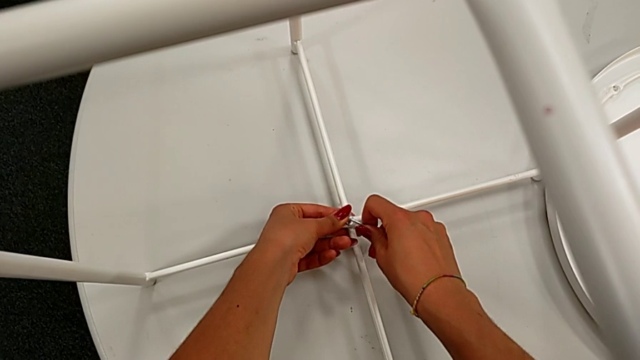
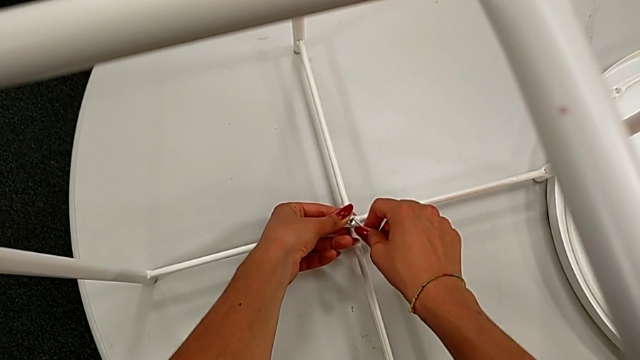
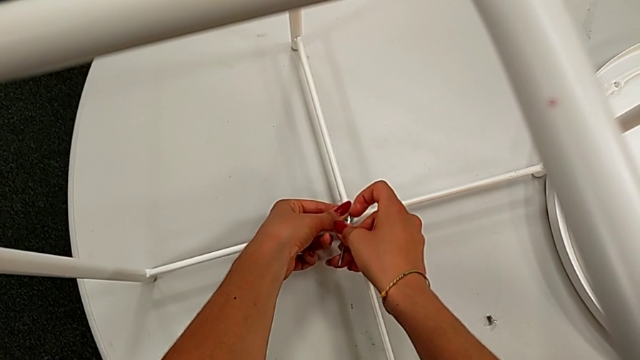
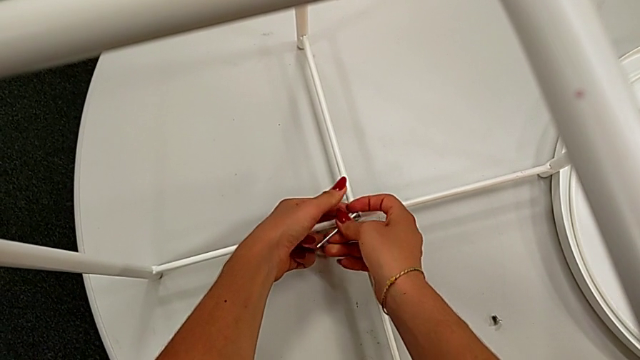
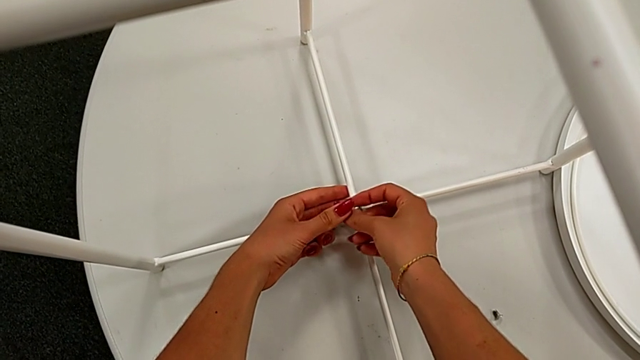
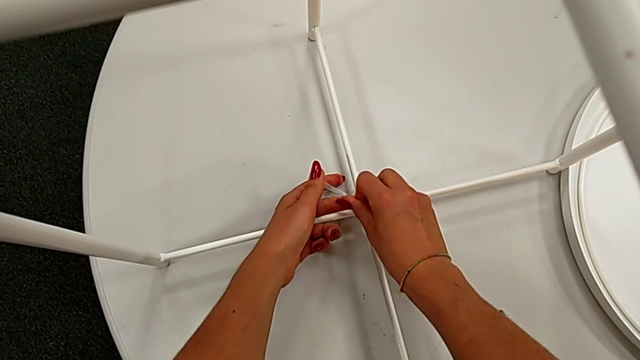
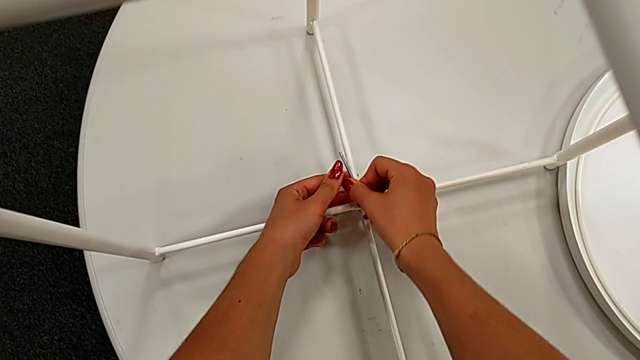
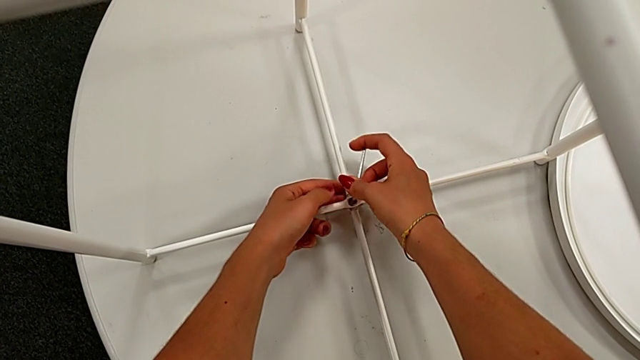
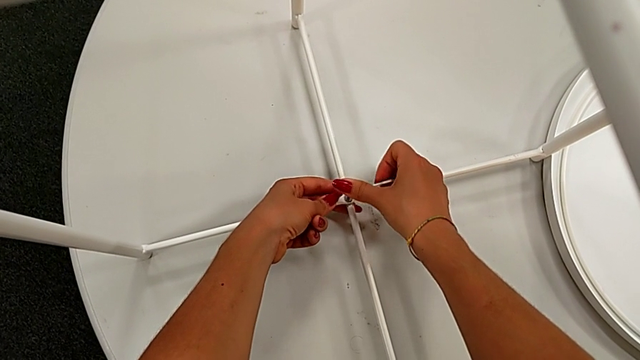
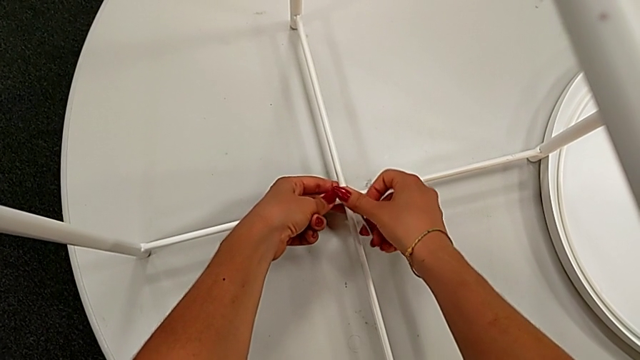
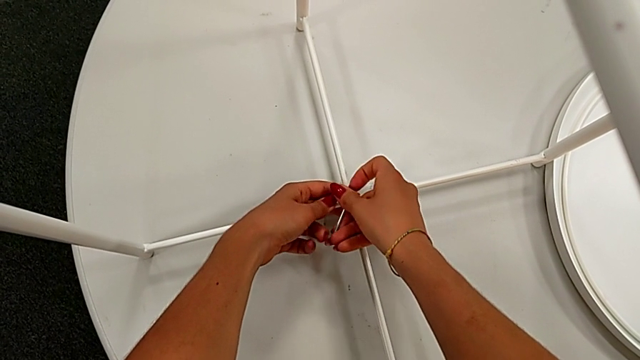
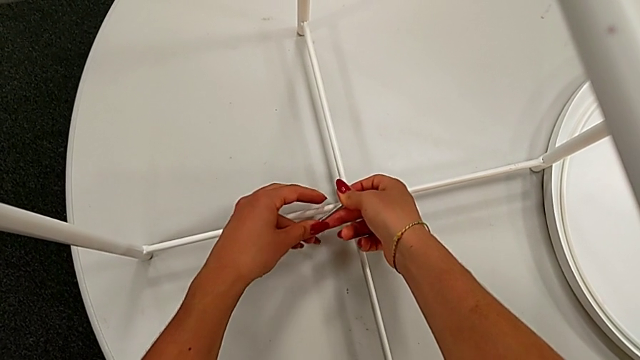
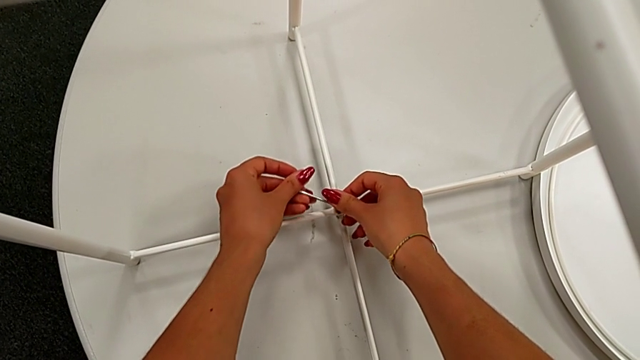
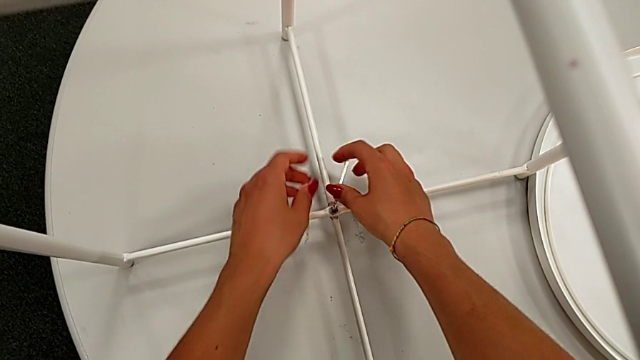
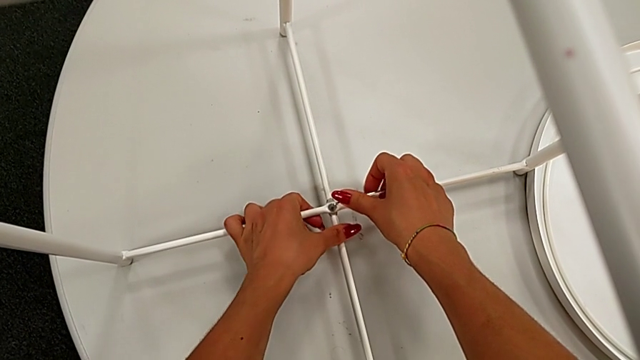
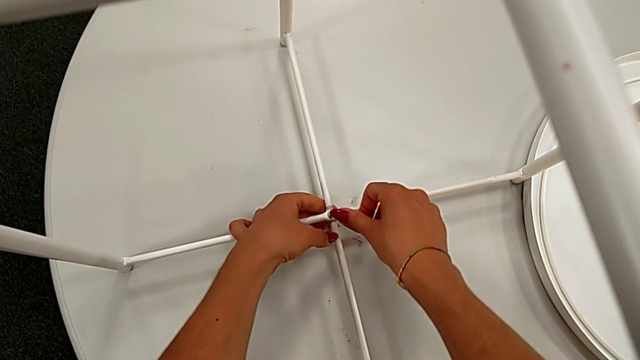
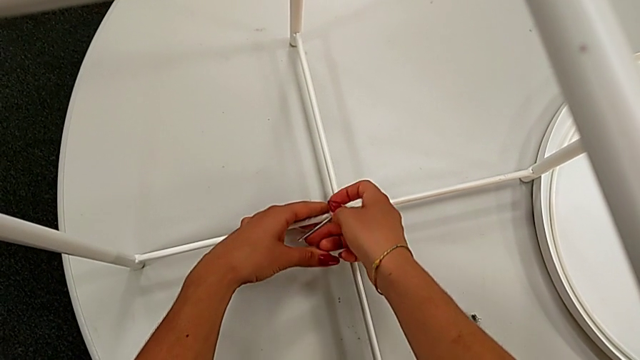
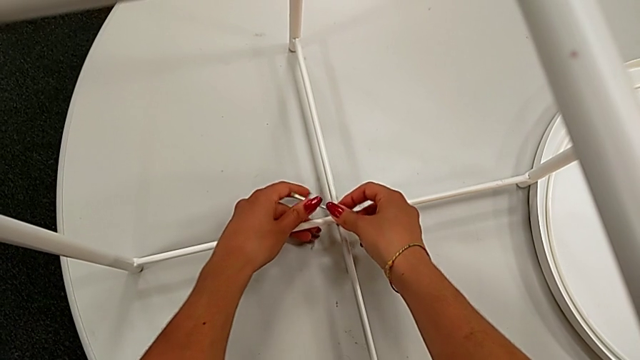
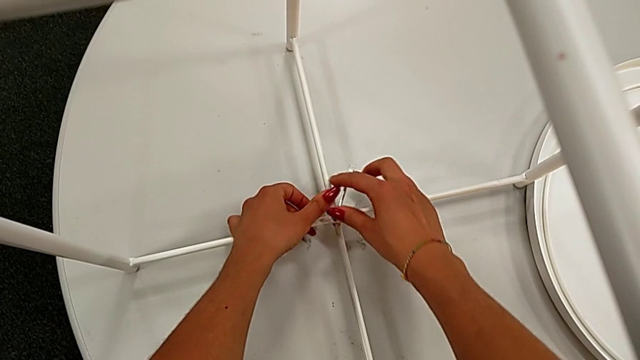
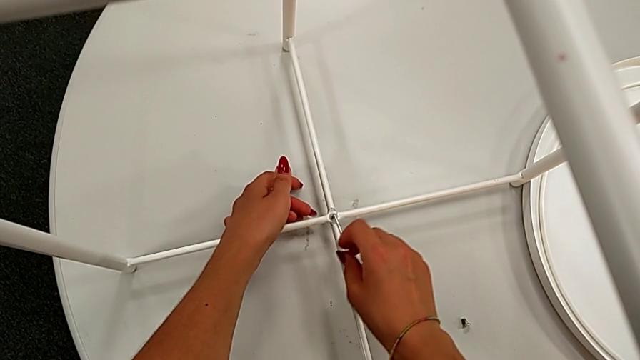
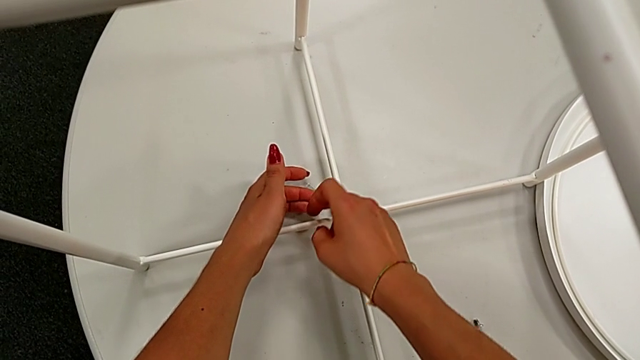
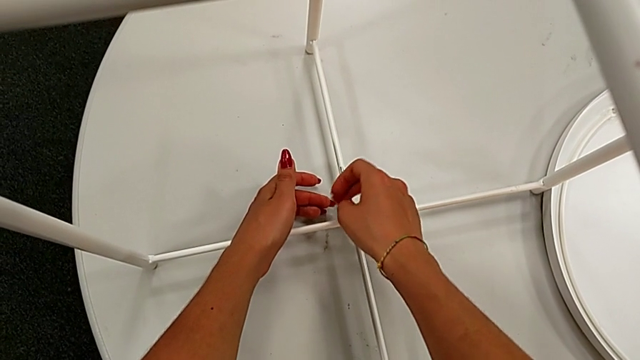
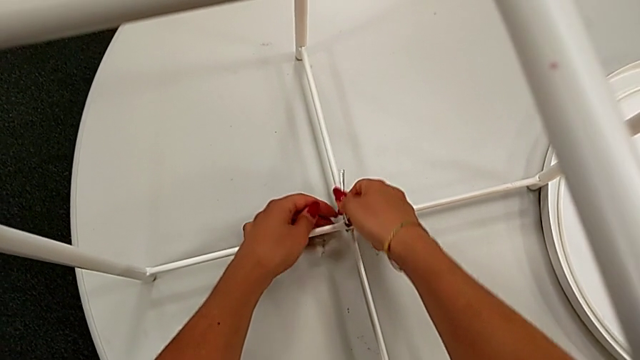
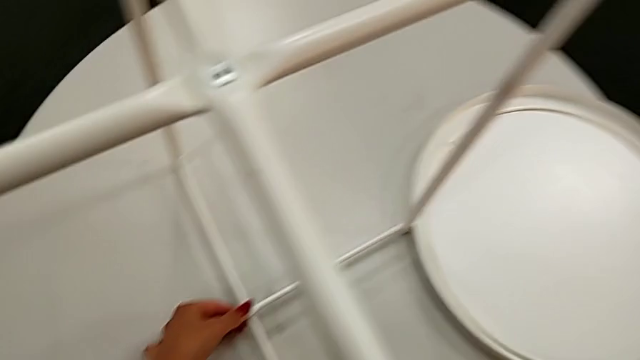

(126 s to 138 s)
The camera wearer is assembling the bottom screw into the legs. They screw the hex socket head, withdraw the Allen wrench and place it.

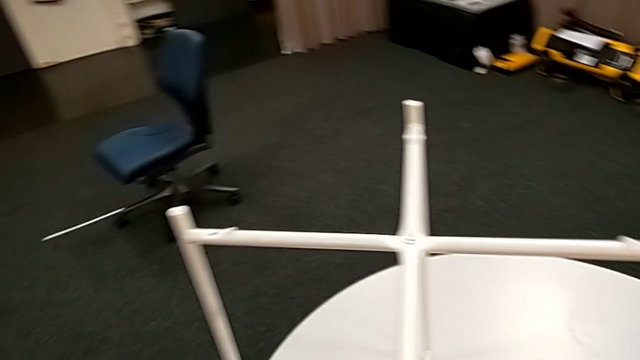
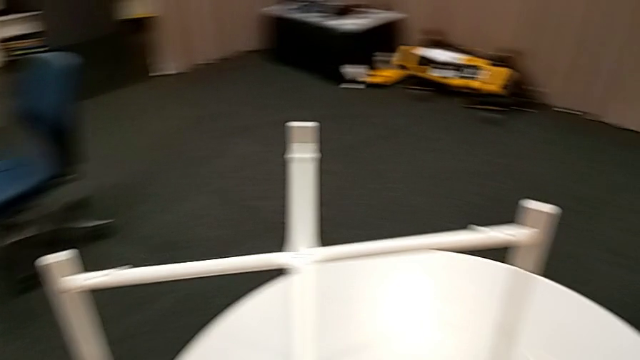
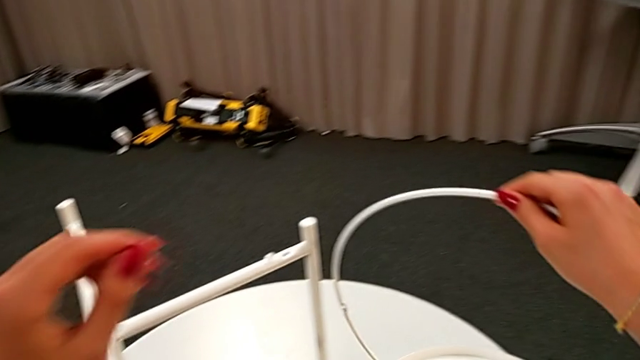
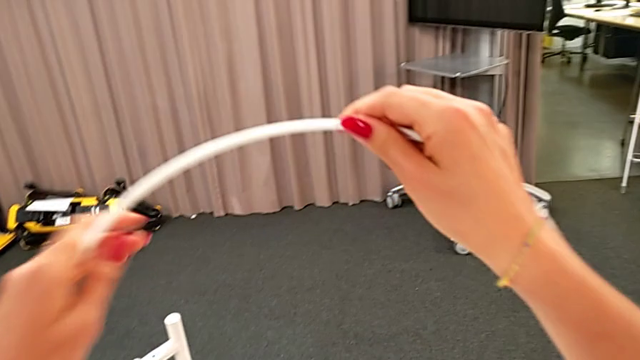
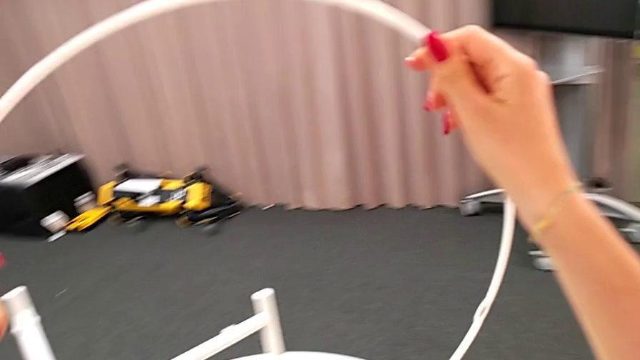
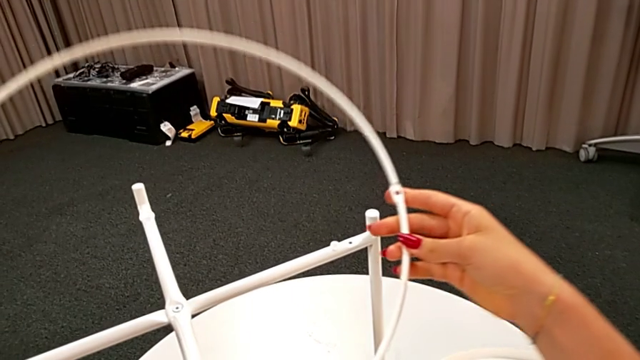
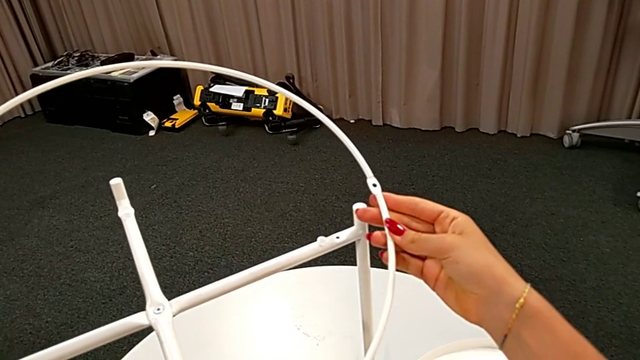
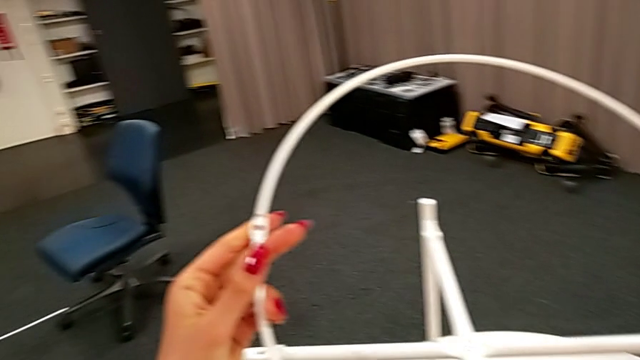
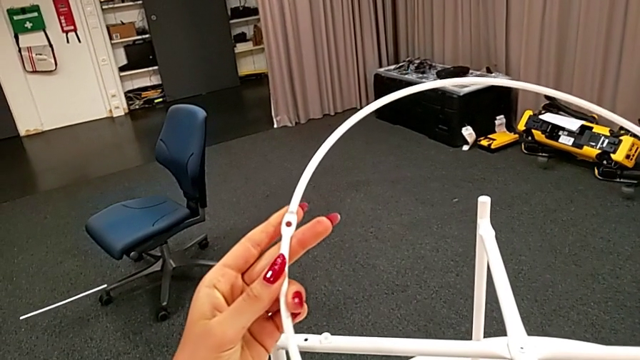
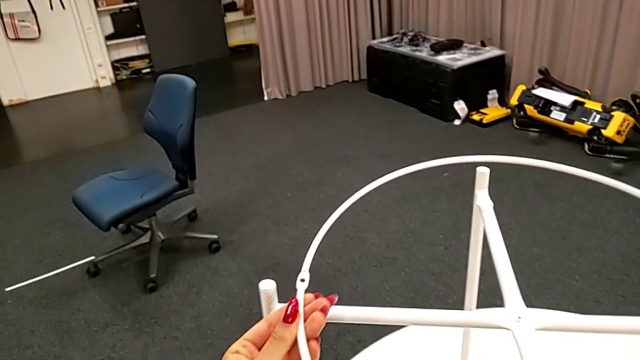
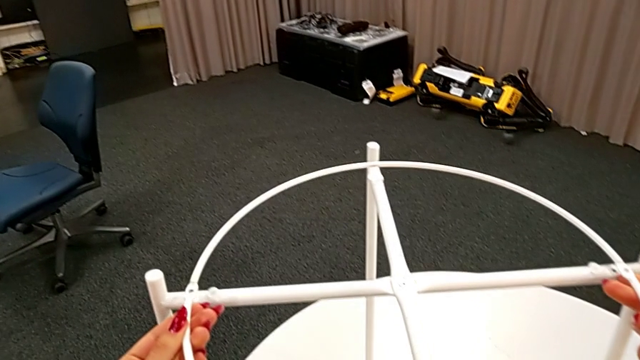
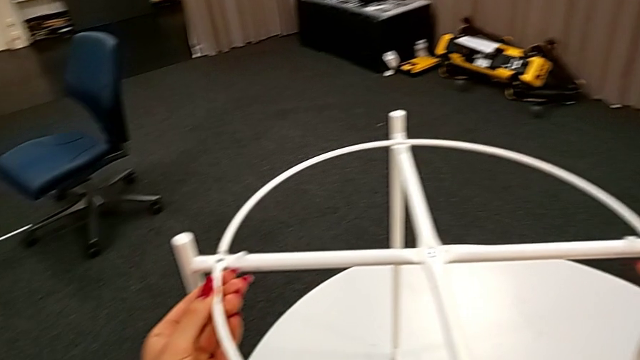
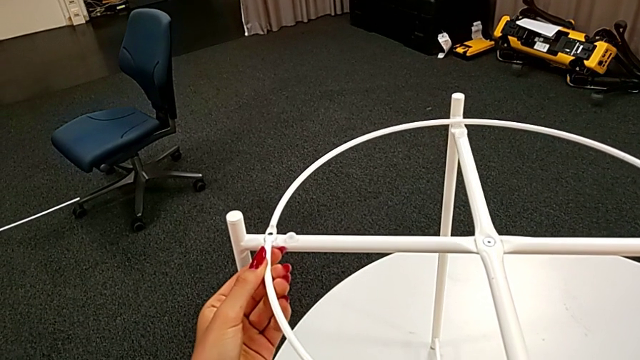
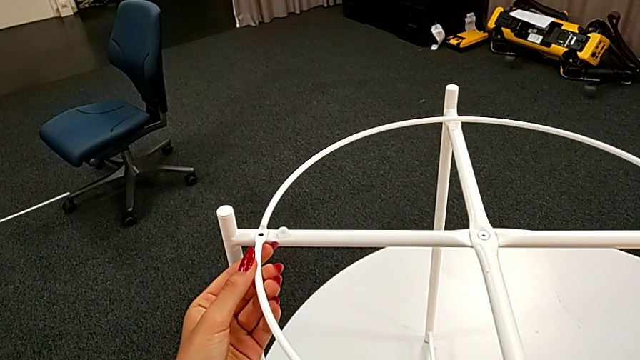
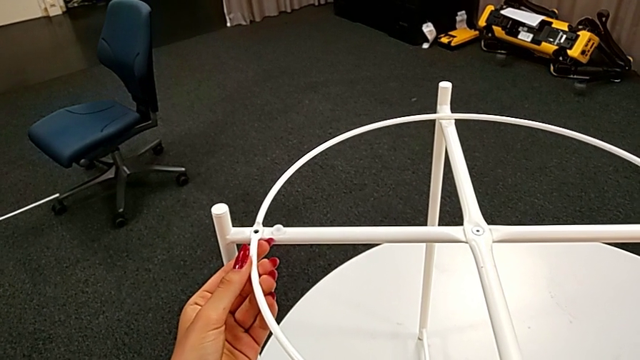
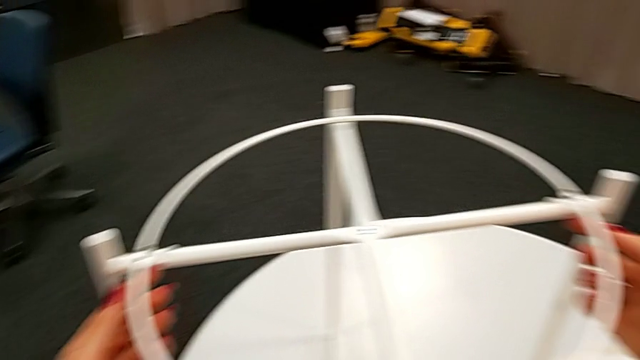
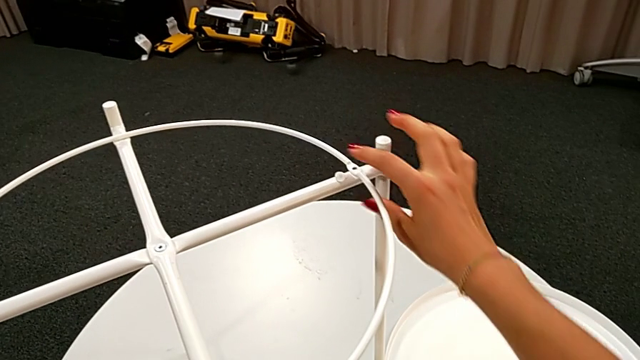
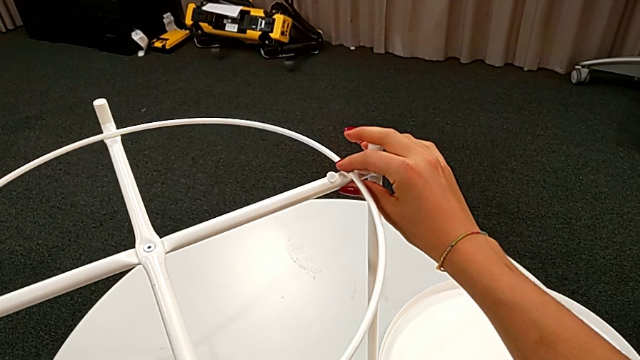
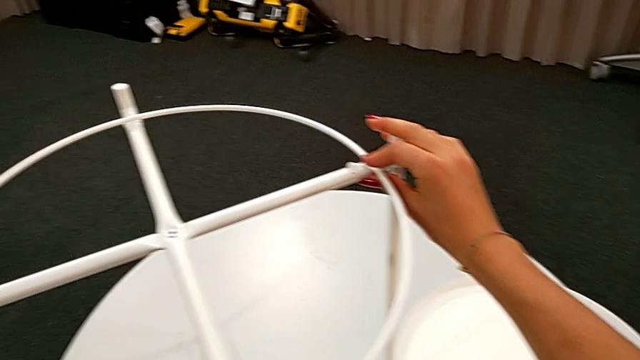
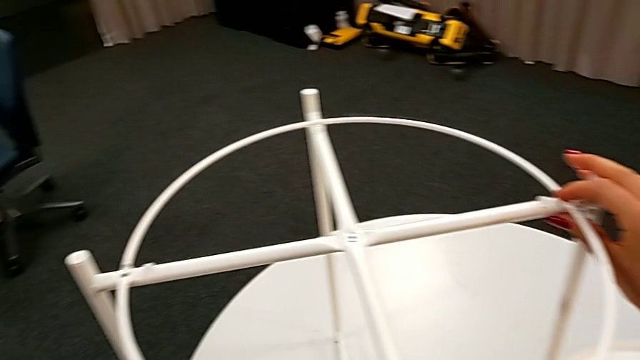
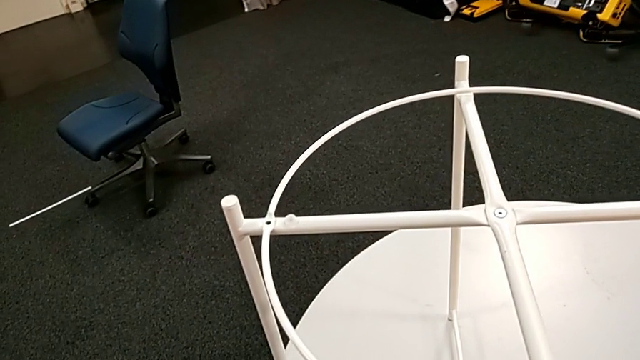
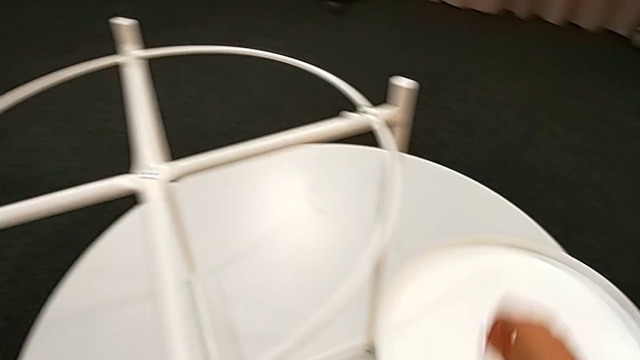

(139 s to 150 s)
The camera wearer is assembling the circle of the table. They lift the circle, inspect it, wrongly align it and inspect it.
